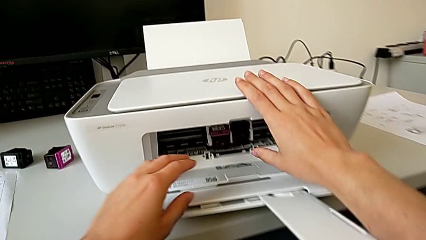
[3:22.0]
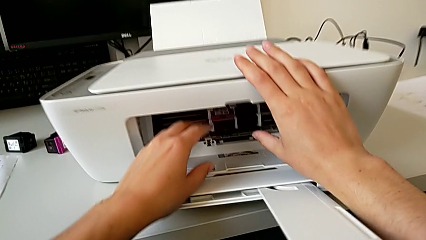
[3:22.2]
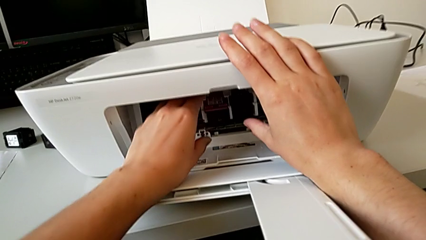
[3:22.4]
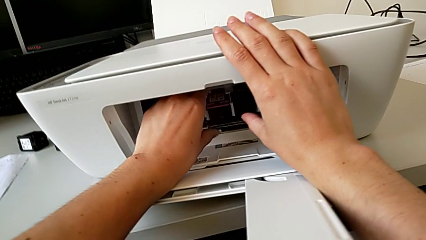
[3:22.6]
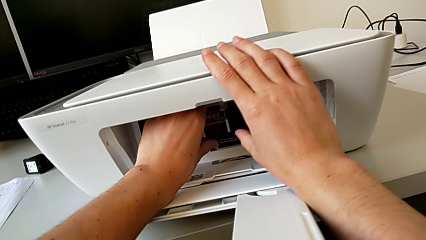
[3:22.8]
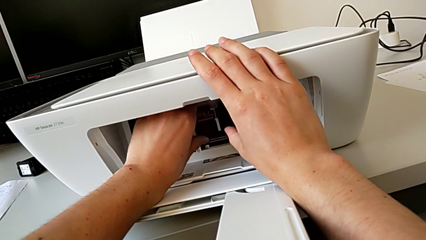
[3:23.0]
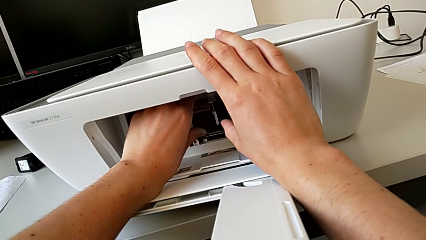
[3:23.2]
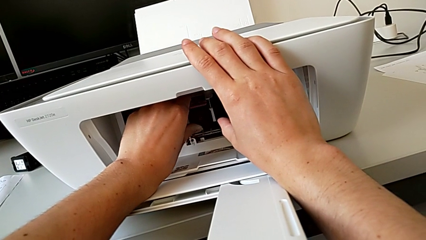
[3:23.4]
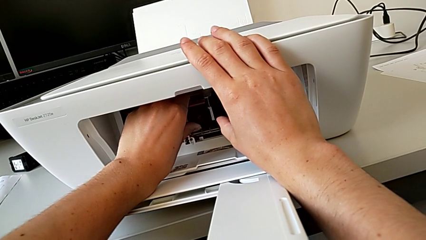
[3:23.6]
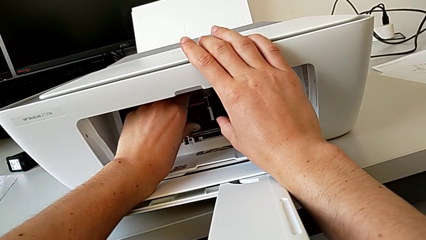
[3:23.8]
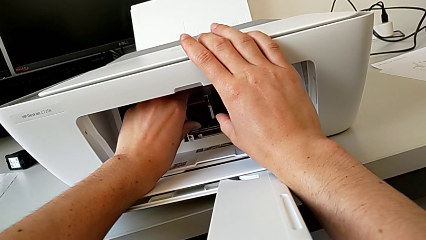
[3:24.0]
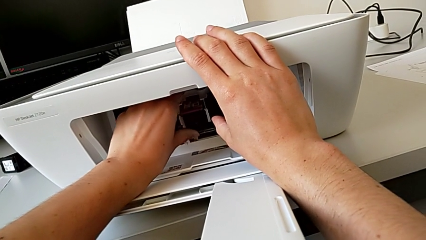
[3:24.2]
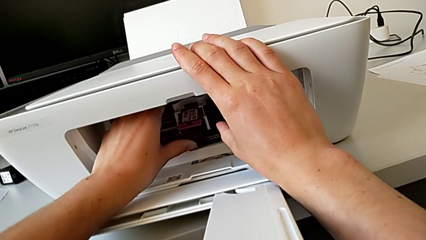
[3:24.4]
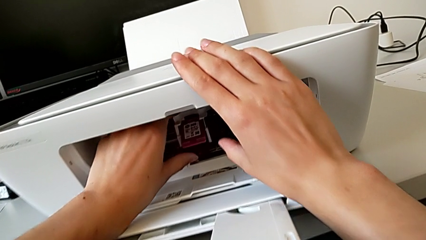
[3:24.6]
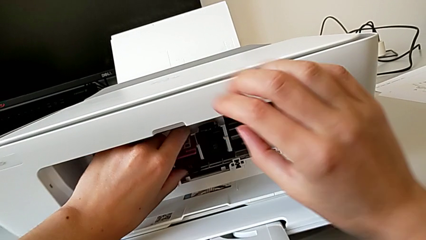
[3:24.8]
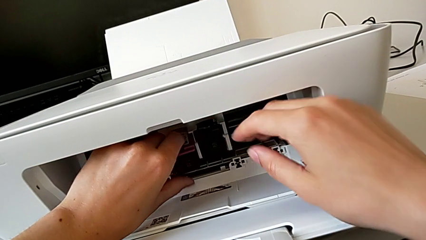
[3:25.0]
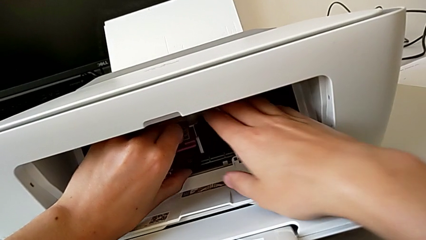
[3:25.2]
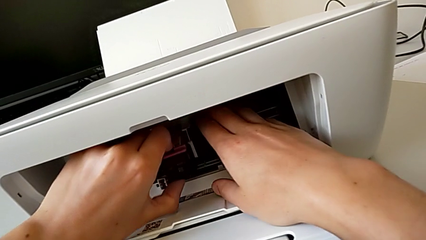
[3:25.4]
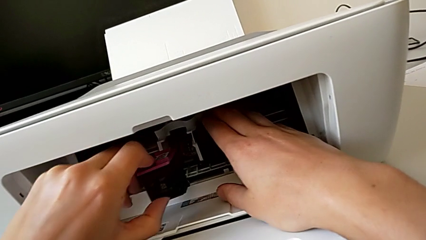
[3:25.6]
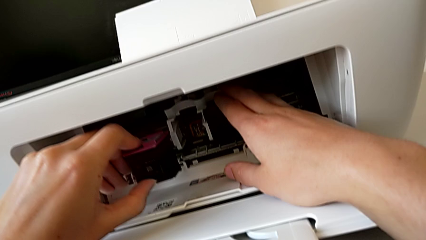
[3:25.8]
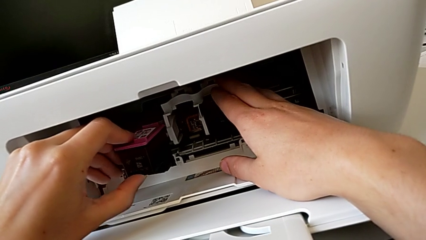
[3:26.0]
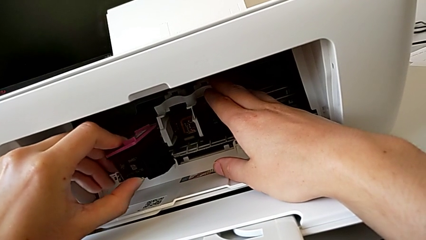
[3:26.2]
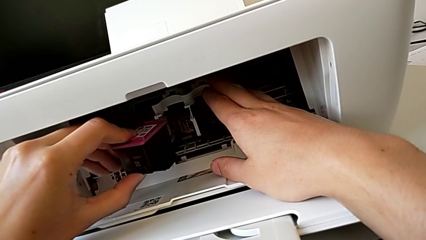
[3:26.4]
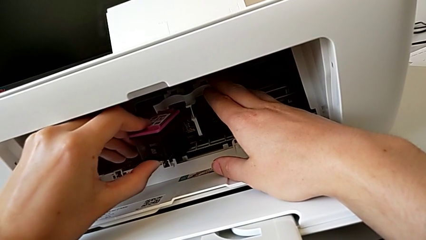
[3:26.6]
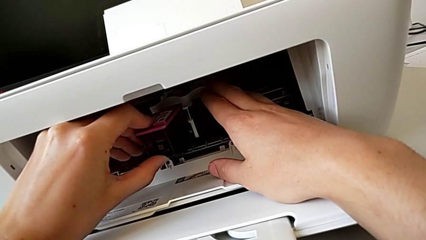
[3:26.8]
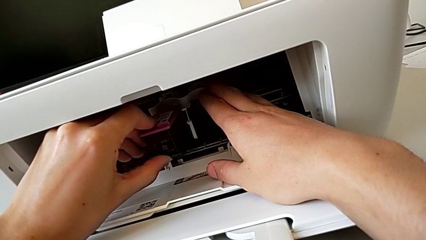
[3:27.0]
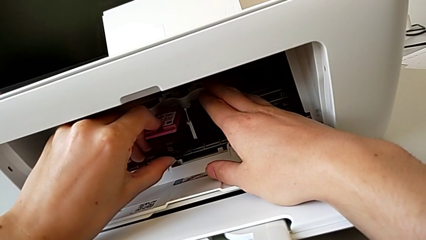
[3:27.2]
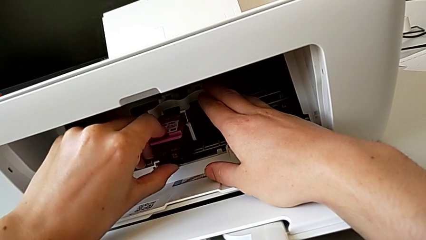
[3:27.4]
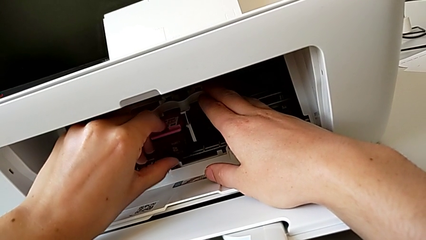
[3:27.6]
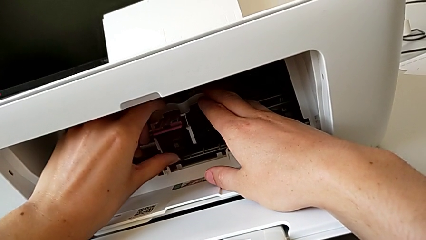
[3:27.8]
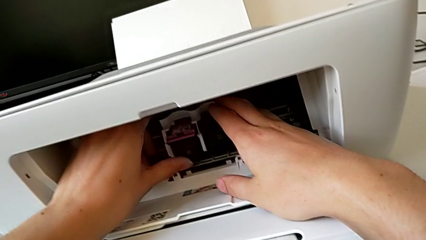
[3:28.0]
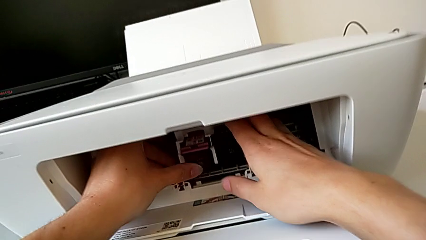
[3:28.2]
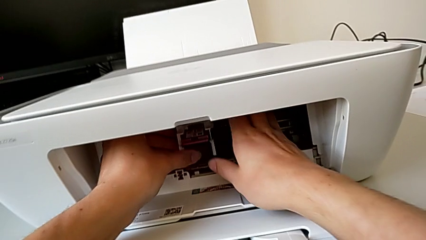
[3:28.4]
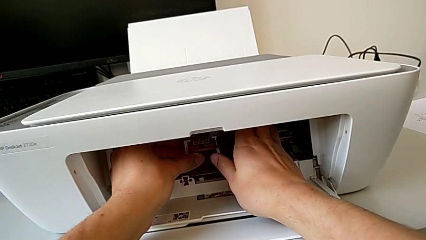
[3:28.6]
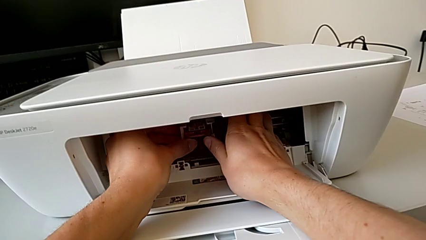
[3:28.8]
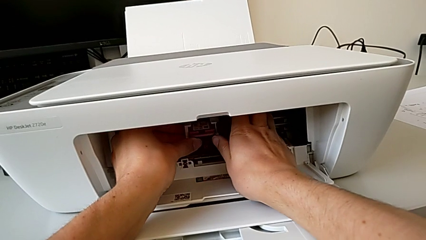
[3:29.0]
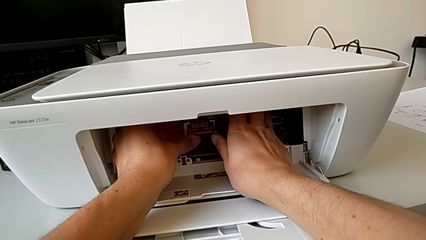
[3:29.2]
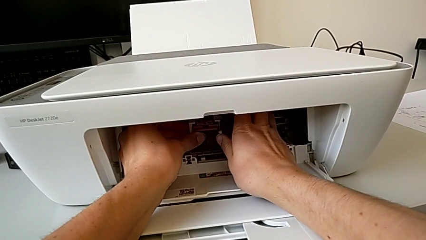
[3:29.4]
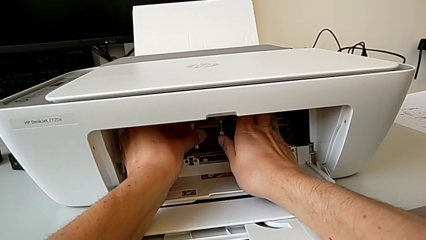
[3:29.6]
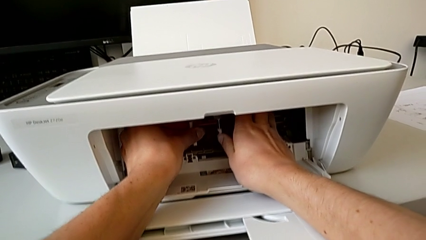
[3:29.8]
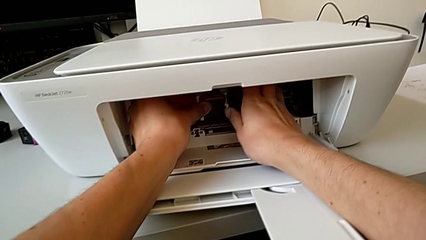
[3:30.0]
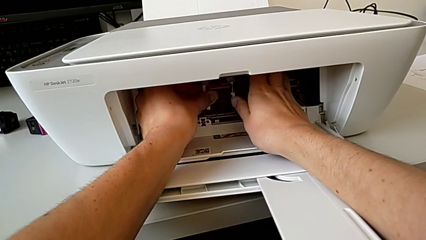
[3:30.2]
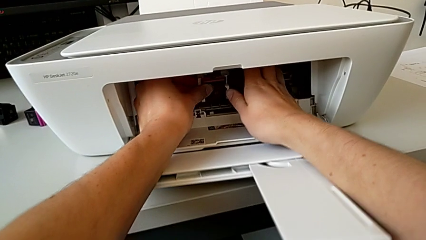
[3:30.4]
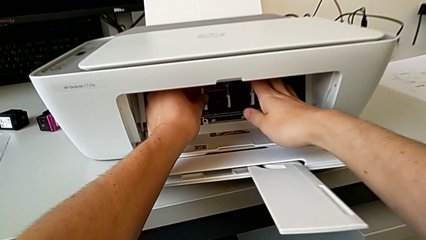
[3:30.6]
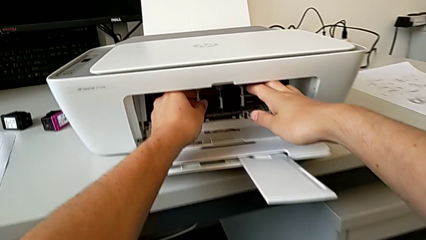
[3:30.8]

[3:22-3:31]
The camera wearer is changing the color cartridge gate. They grab the new ink cartridge, withdraw the magenta ink cartridge, insert it and push it.

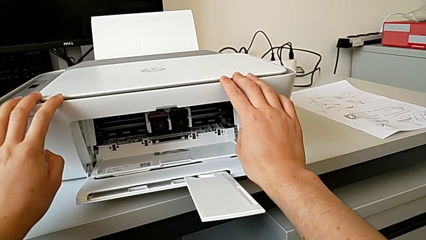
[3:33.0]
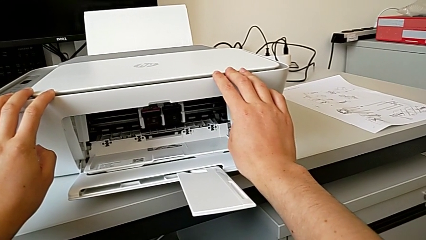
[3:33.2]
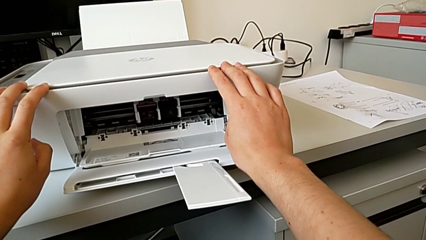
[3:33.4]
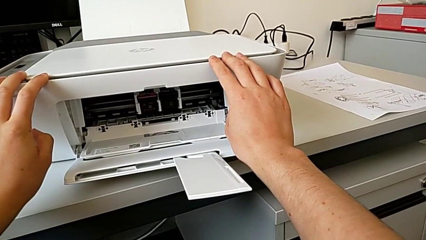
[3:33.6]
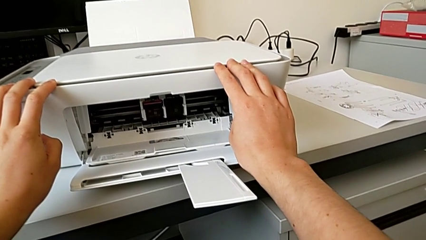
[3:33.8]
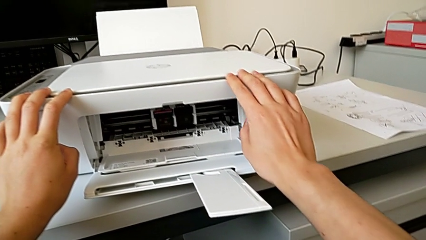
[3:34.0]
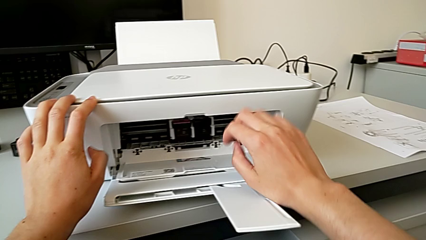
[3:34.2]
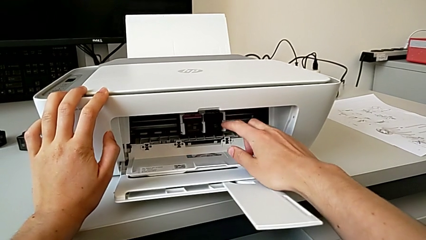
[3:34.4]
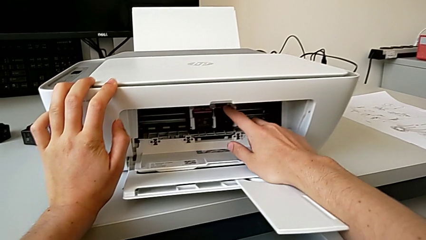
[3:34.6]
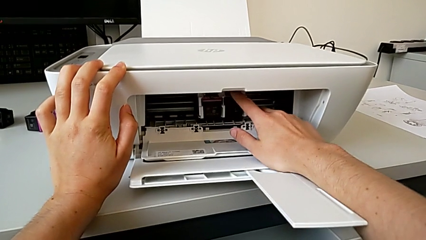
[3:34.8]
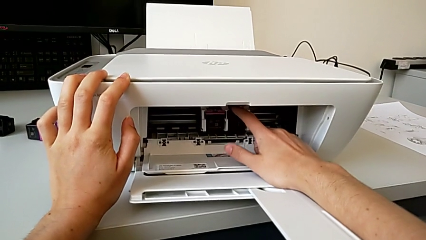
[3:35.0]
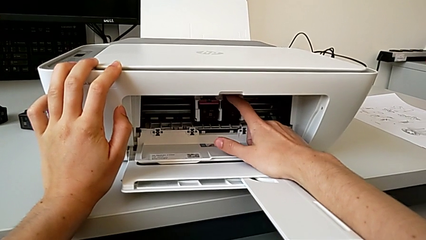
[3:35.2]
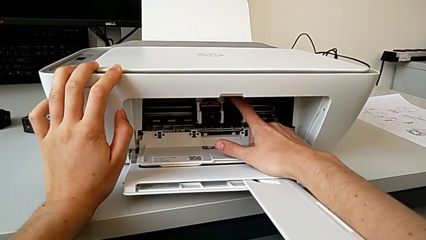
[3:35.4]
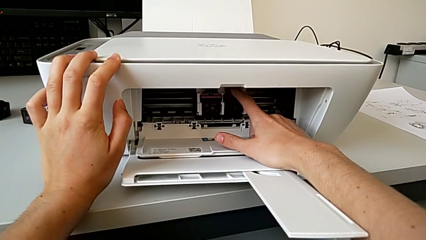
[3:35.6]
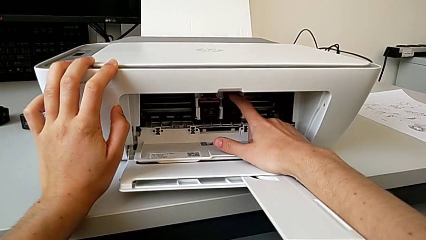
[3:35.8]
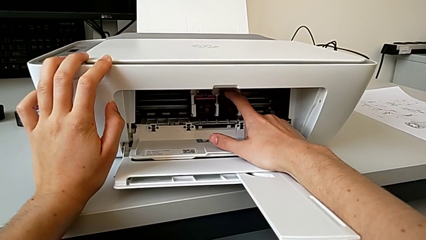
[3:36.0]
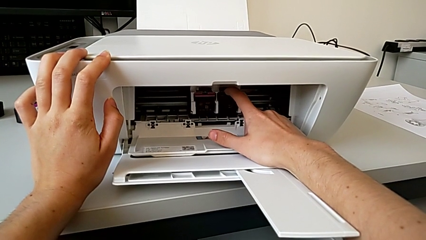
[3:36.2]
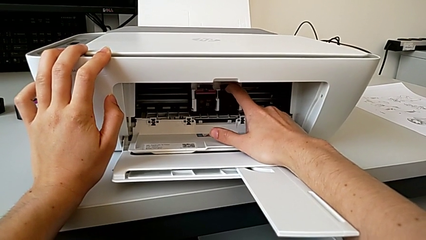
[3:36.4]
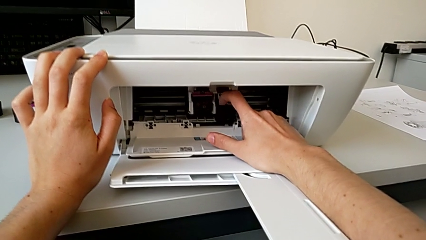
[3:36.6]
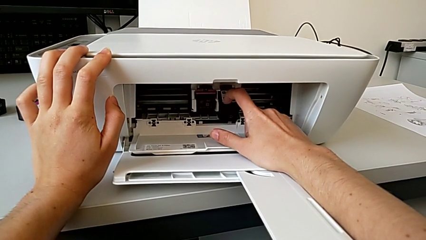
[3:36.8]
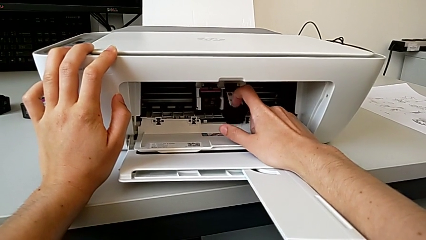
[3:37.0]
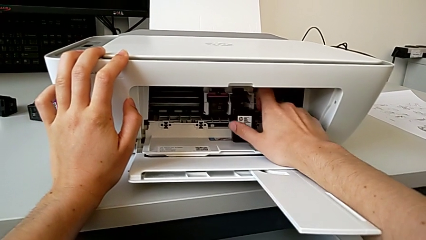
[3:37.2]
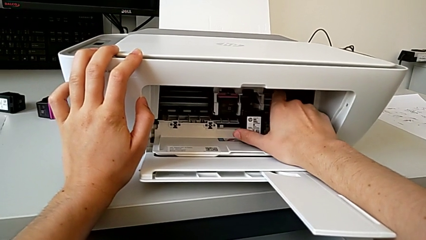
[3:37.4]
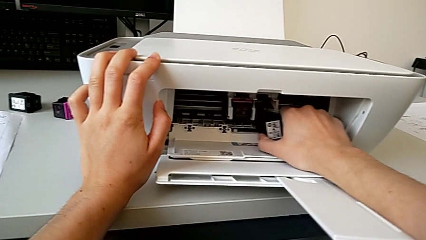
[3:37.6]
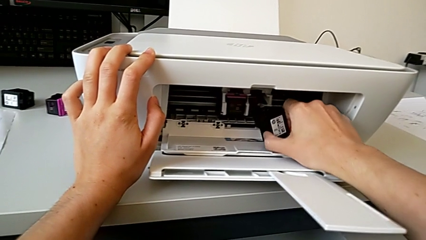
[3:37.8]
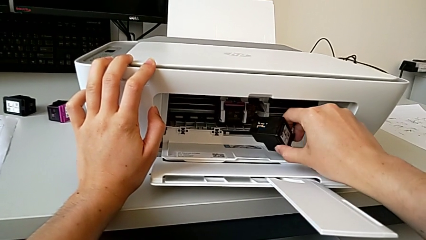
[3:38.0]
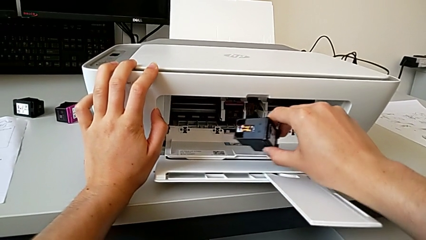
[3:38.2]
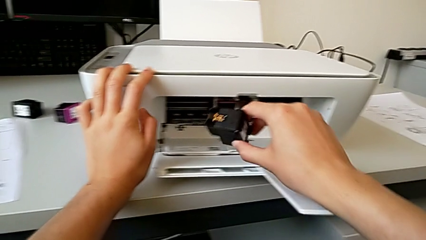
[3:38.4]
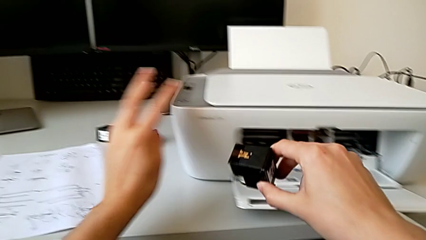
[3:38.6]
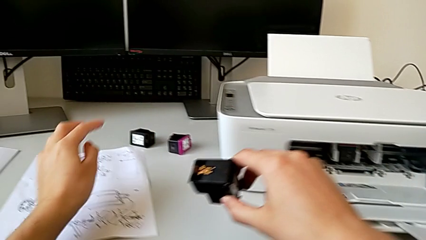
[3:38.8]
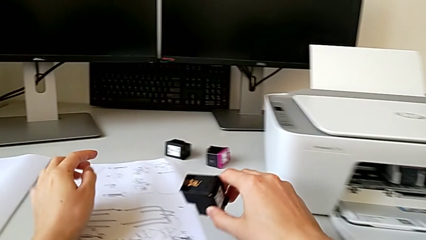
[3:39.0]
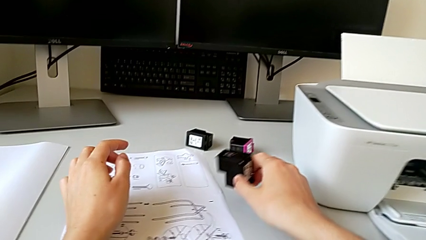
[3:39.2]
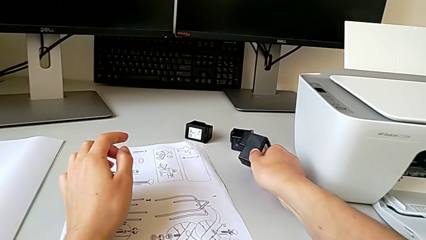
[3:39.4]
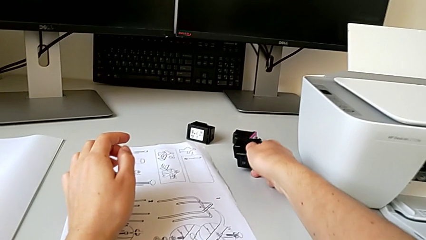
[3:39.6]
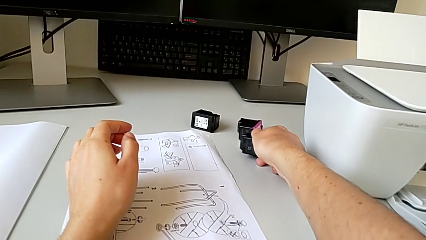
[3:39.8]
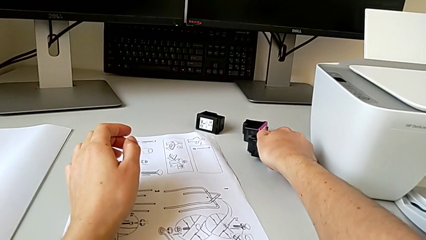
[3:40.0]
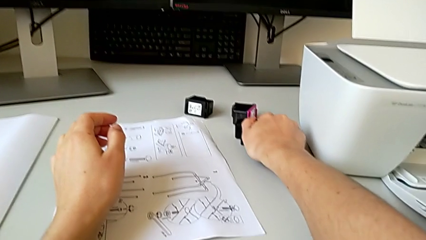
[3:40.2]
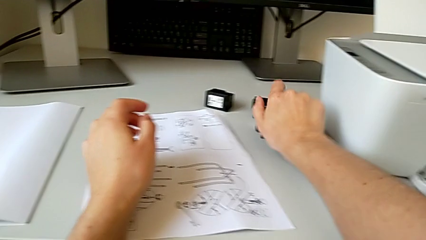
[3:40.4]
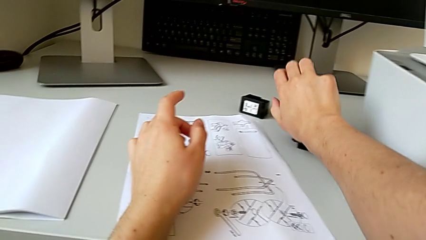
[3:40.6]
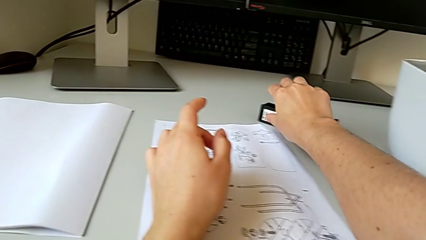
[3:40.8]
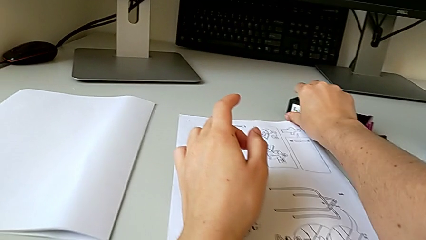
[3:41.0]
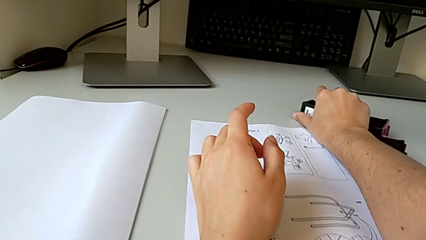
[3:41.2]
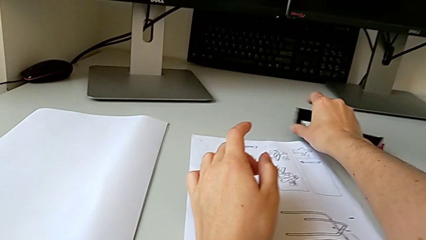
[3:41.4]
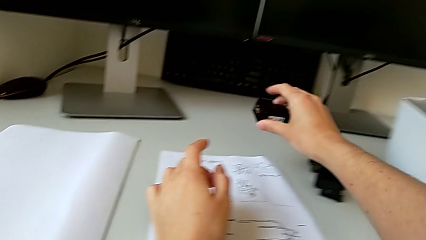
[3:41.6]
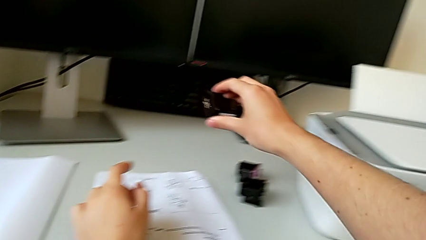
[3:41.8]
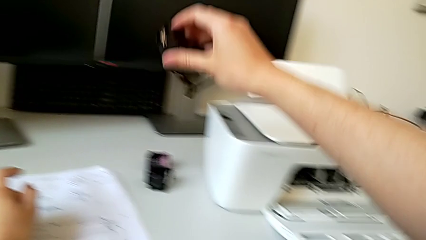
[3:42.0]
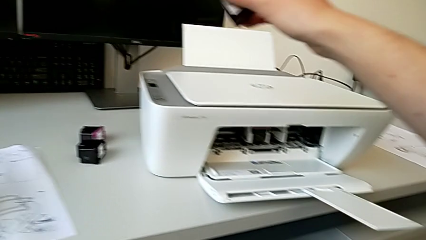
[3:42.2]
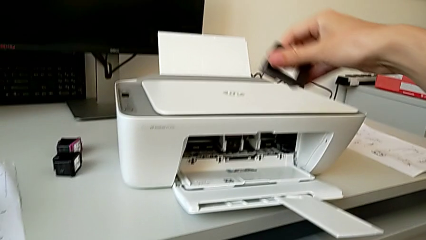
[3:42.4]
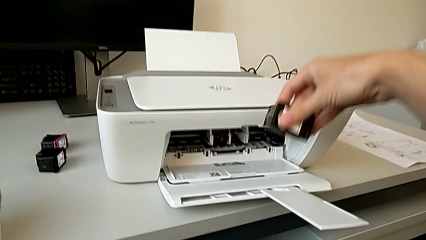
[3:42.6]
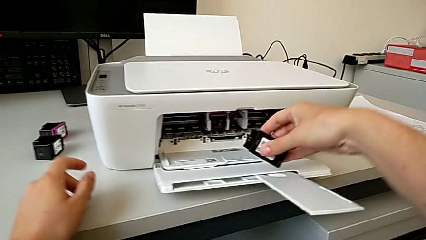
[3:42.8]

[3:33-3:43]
The camera wearer is changing the cartridge gate. They grab the black ink cartridge, pull it, withdraw it, place it and grab the new ink cartridge.
